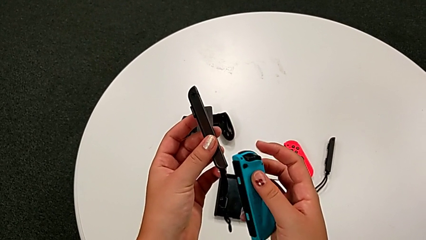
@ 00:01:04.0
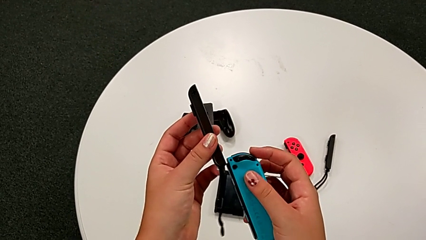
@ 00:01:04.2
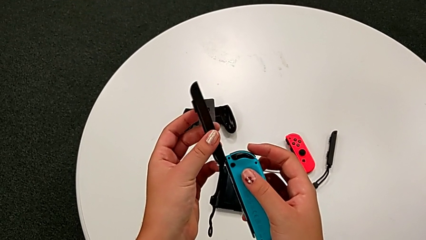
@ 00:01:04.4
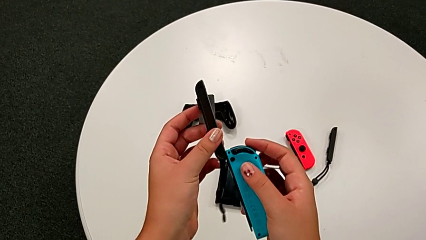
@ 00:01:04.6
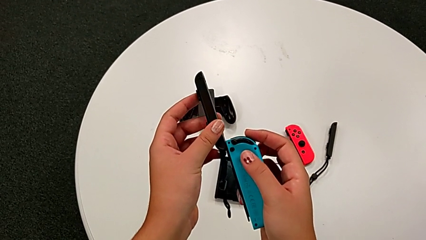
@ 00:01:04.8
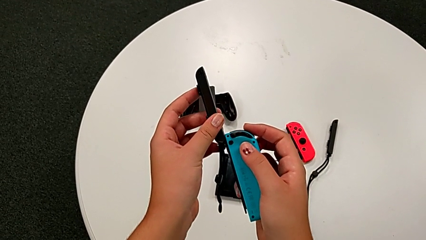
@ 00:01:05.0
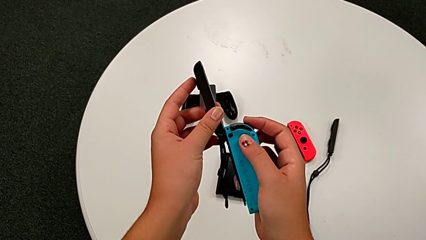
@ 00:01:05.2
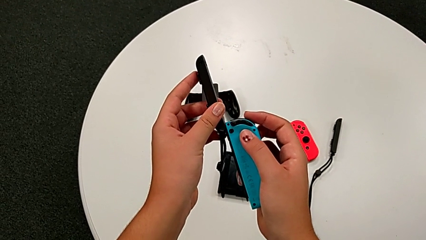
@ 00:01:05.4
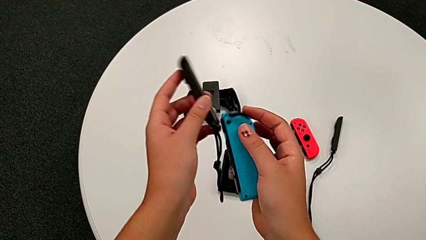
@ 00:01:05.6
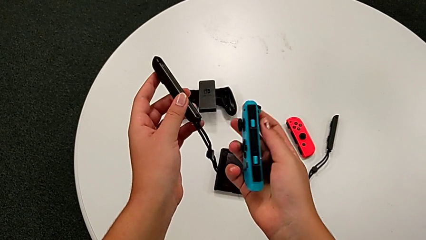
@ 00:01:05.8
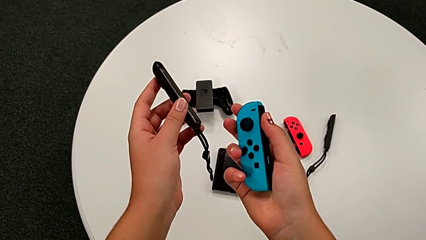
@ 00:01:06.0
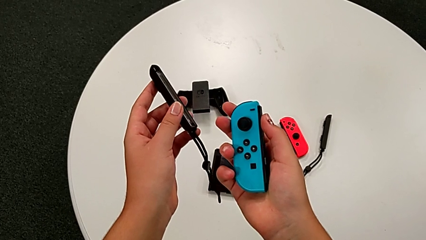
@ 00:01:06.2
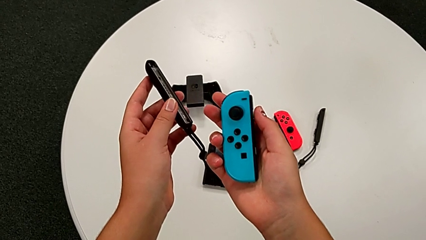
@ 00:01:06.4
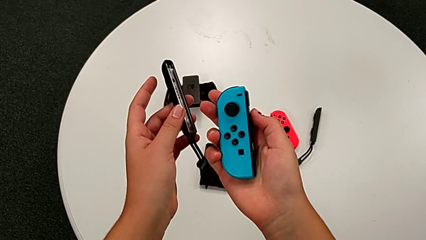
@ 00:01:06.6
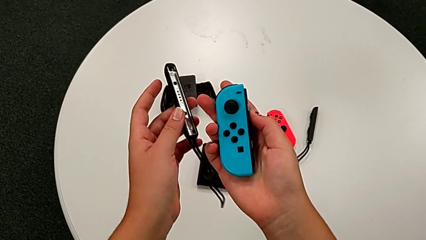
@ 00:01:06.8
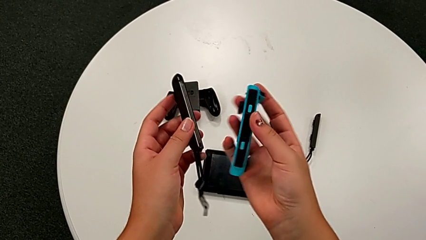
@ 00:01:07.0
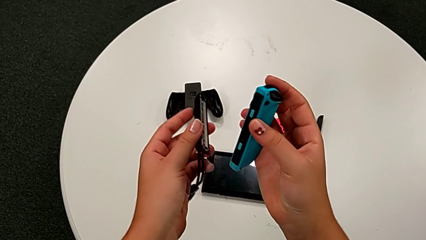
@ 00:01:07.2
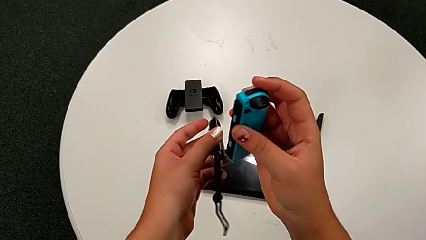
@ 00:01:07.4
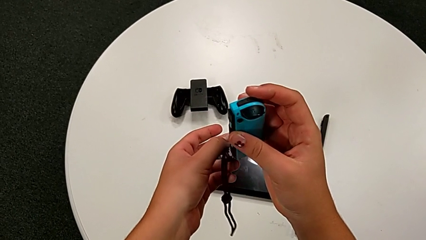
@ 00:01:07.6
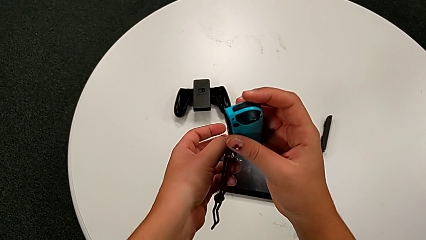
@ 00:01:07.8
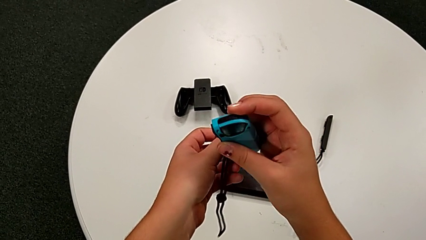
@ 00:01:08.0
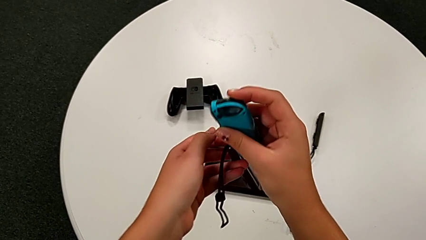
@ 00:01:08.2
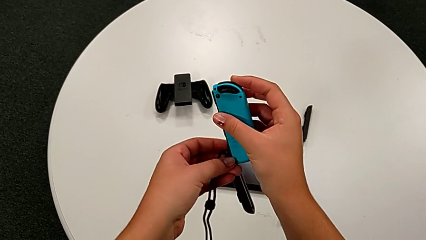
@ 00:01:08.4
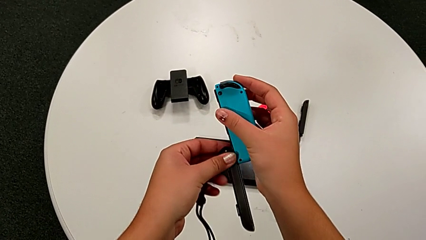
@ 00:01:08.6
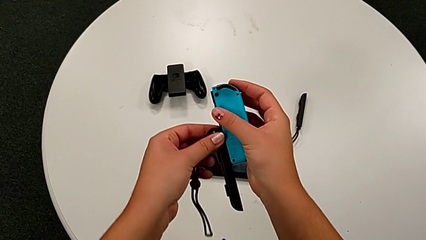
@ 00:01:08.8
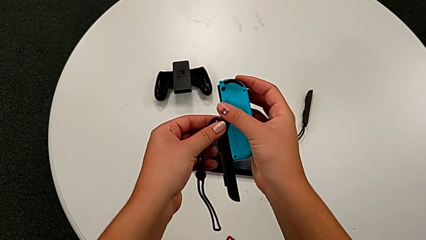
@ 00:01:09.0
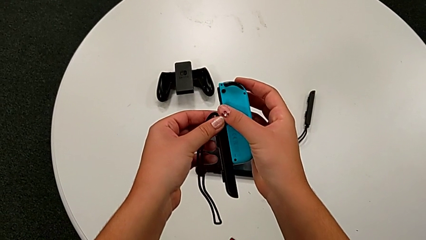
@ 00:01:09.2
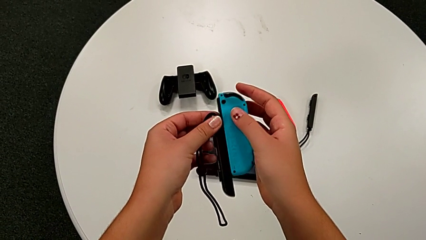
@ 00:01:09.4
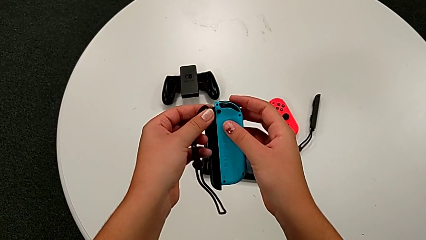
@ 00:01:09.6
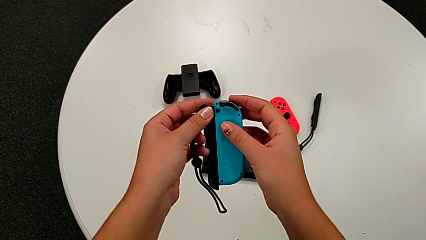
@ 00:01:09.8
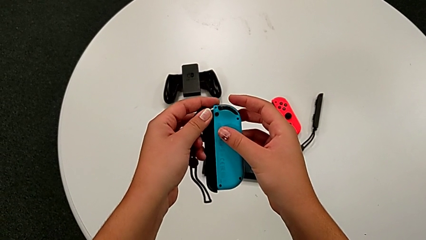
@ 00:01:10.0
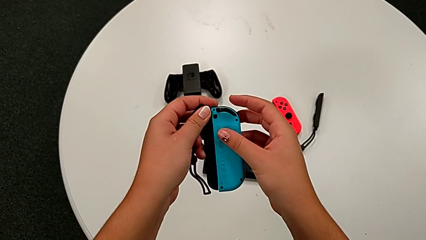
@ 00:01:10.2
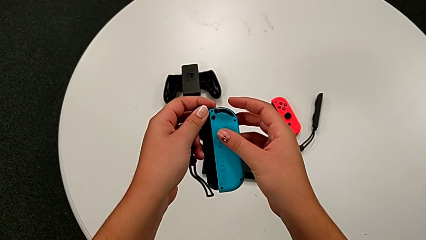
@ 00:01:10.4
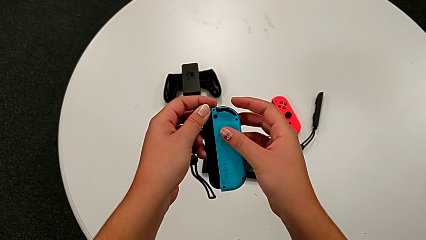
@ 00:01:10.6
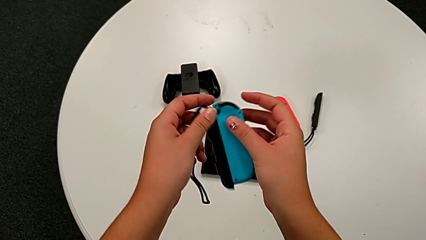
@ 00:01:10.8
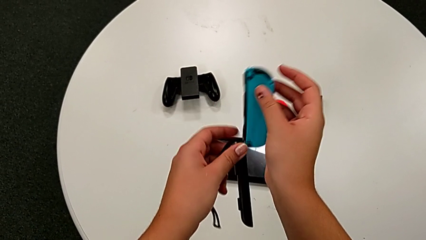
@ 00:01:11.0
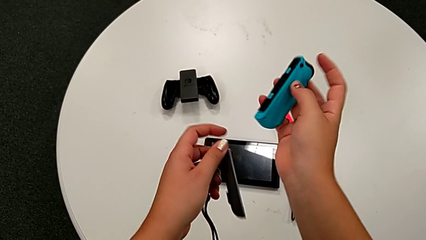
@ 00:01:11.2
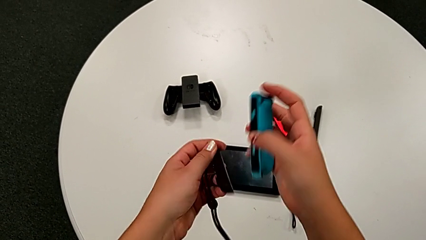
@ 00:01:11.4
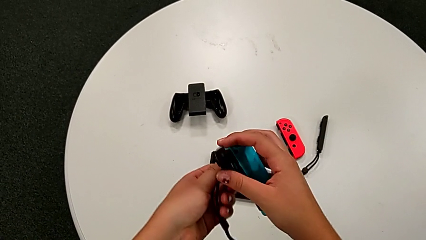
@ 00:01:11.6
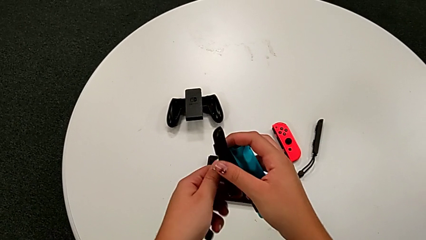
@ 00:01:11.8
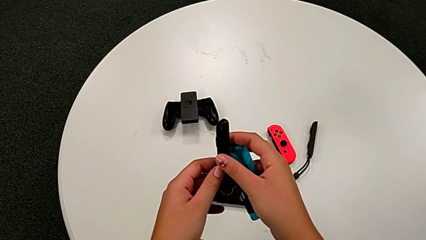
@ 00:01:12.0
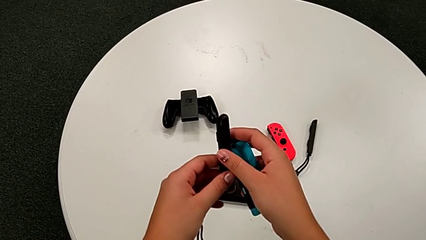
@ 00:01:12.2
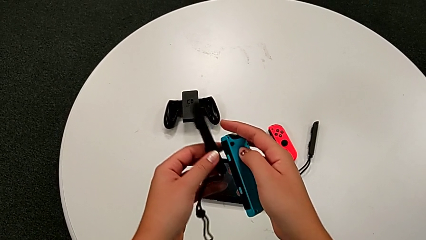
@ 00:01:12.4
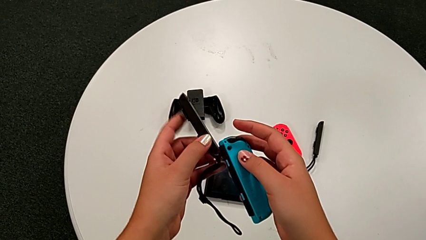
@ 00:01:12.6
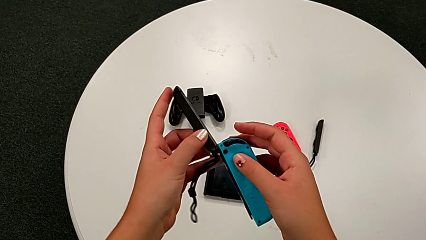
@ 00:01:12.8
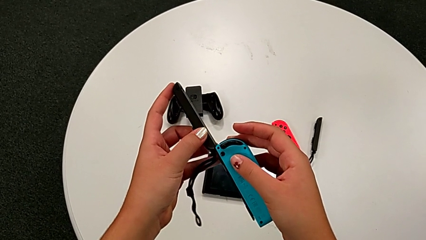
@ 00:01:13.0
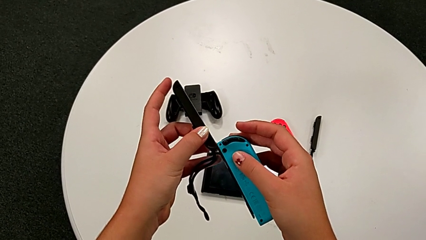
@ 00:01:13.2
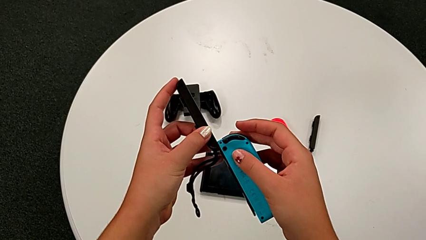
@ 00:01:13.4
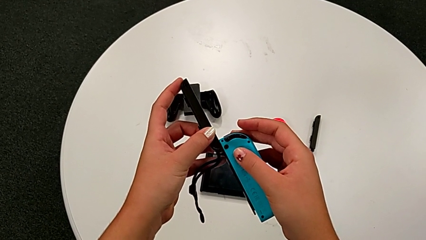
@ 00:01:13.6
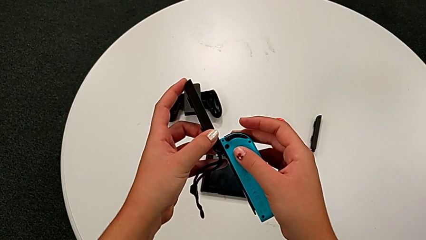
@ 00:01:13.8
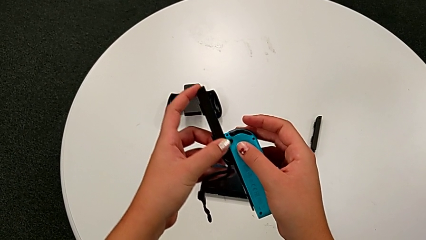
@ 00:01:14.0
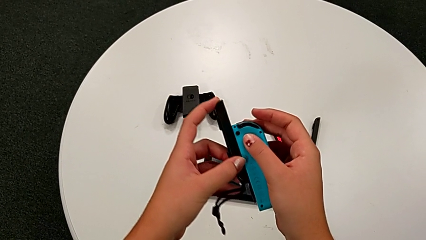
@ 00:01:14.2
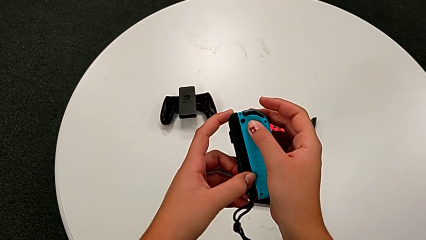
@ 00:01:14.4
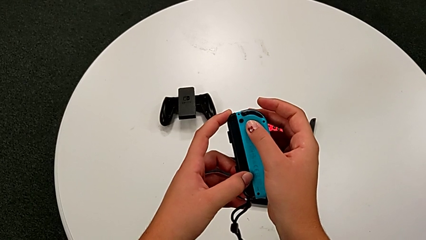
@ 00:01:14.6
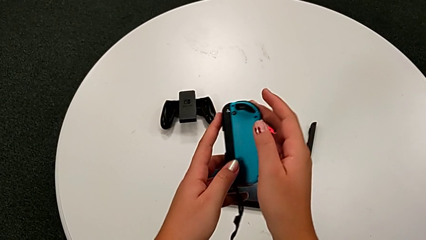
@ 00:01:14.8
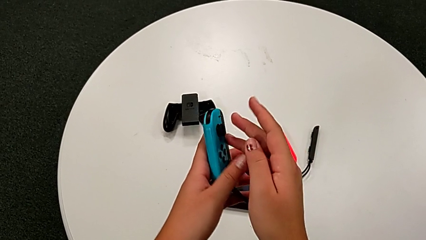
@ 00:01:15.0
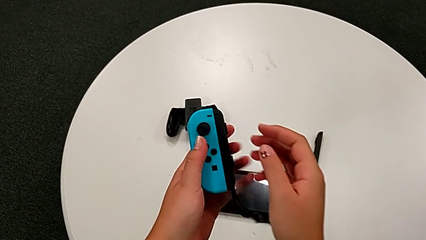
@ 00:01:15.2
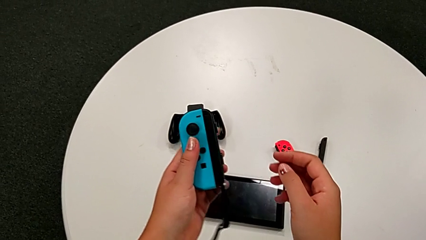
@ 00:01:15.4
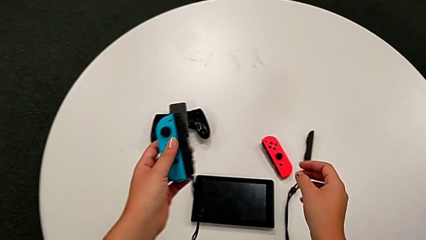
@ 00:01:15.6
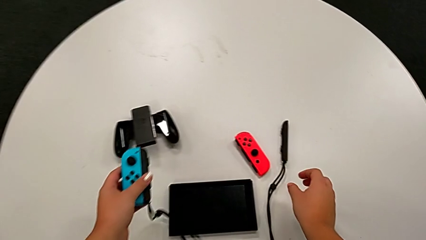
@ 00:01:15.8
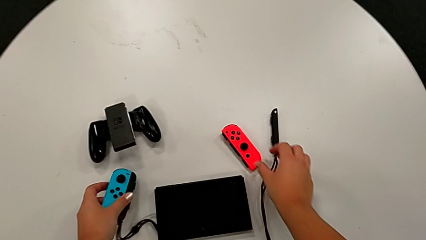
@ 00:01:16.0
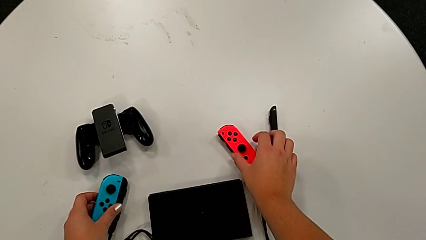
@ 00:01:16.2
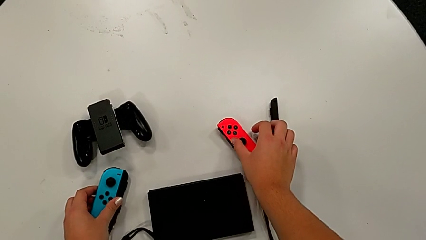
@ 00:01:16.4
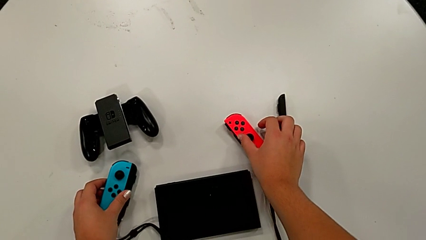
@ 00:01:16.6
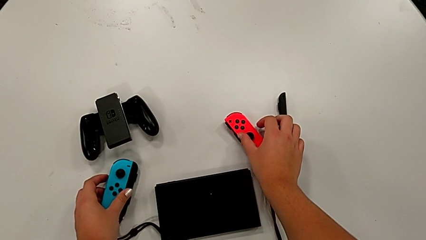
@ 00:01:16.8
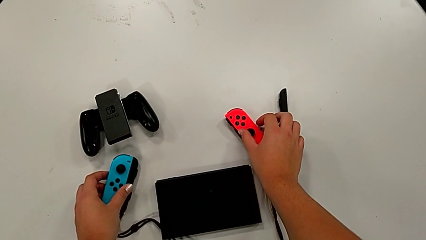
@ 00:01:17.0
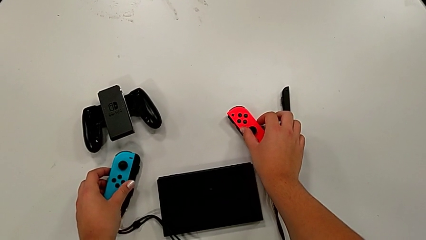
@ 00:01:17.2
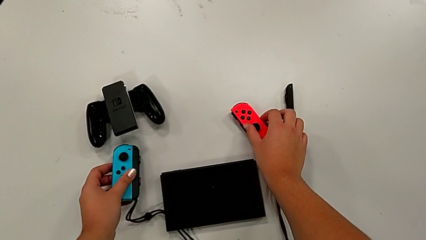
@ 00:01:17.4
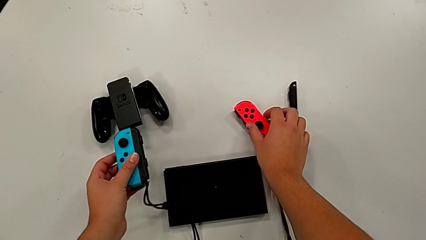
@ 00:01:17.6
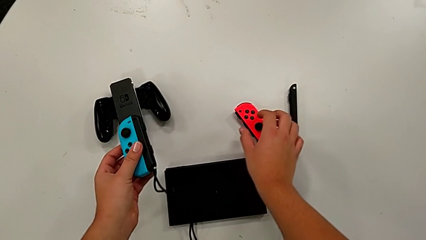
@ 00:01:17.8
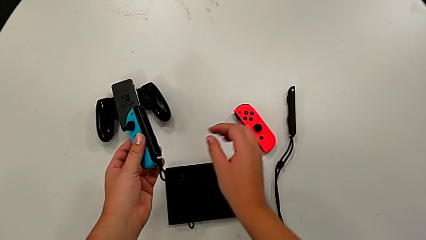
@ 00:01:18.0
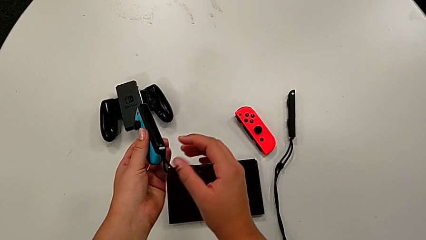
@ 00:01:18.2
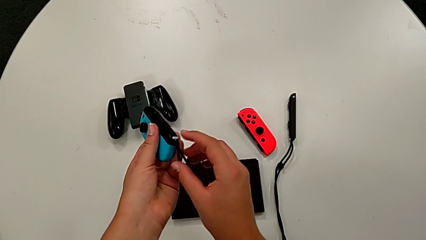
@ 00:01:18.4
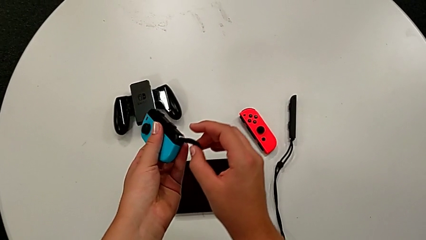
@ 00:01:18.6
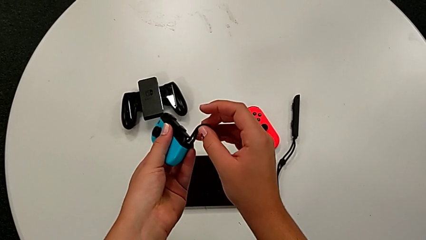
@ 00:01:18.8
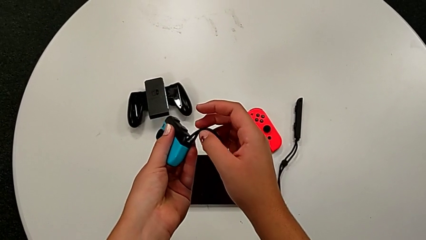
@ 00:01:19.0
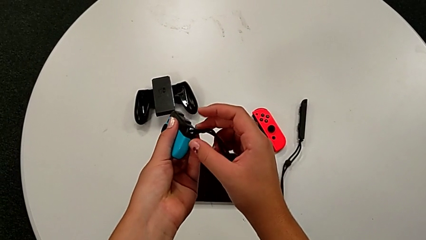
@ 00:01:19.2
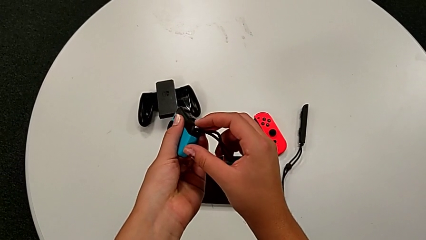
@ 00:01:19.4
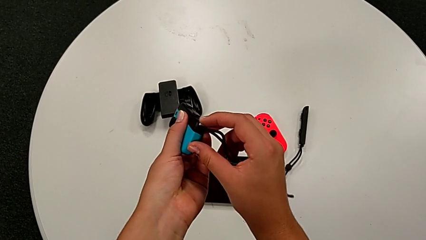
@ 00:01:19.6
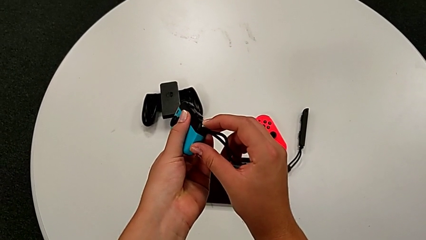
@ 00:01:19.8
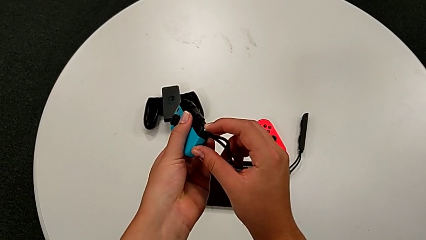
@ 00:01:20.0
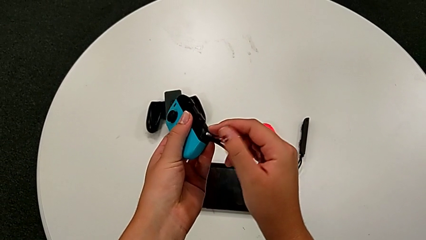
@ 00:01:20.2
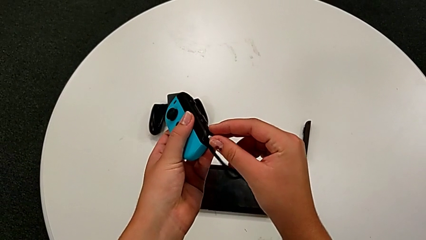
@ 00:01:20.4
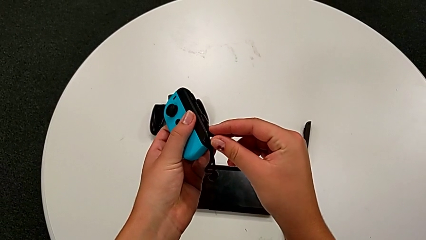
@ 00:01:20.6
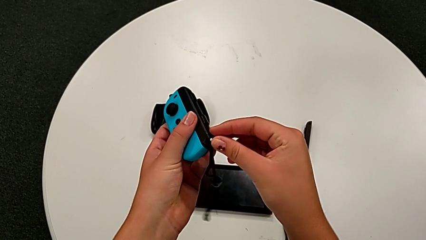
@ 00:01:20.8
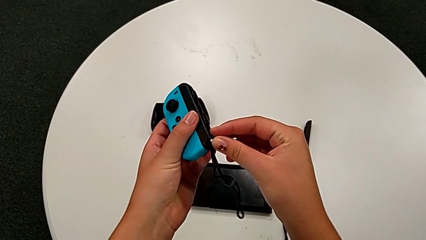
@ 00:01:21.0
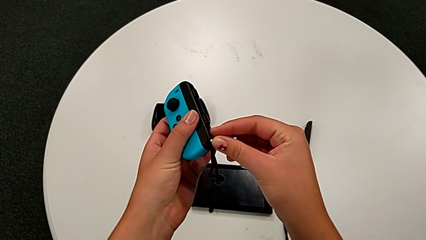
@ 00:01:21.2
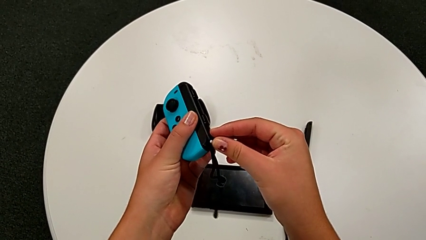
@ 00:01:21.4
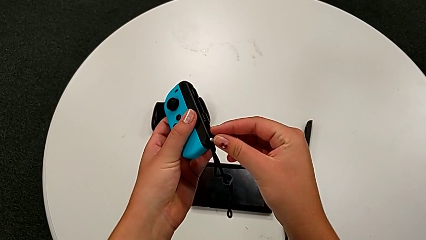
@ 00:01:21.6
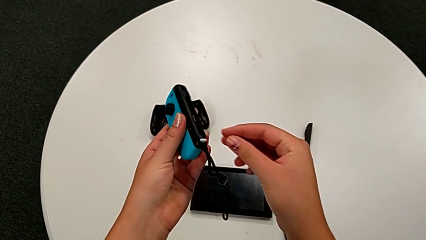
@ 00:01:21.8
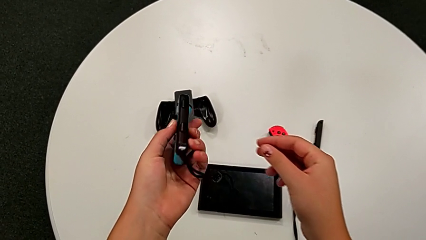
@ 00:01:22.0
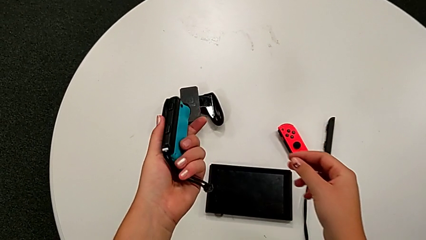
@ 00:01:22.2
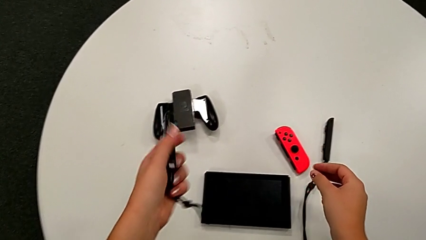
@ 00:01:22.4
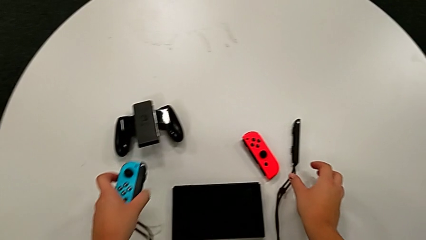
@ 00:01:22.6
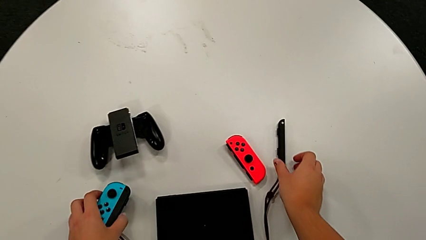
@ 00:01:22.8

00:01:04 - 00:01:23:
The camera wearer is assembling the Joy-Con straps into Joy-Con controllers. They wrongly assemble the Joy-Con controller, trying to assemble the Joy-Con strap but doing it the other way. They assemble the Joy-Con controller, grab it and place it.
